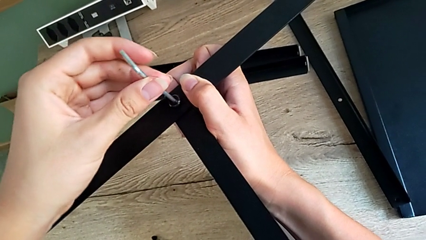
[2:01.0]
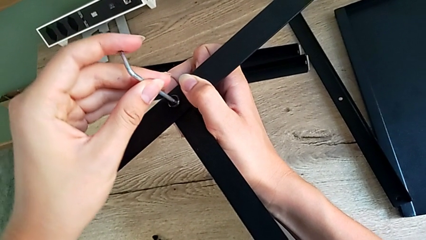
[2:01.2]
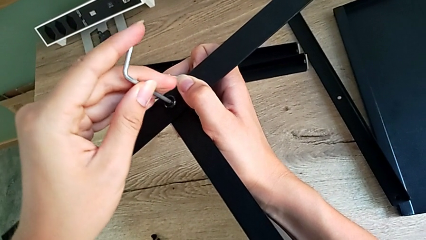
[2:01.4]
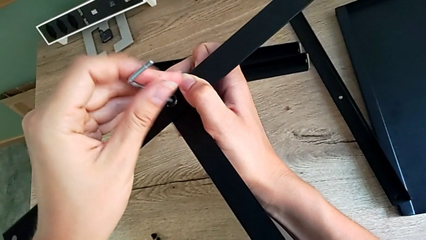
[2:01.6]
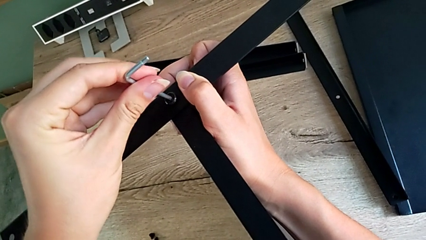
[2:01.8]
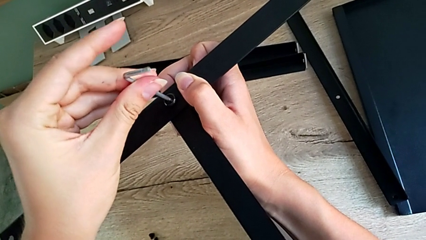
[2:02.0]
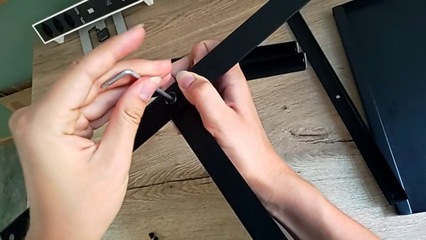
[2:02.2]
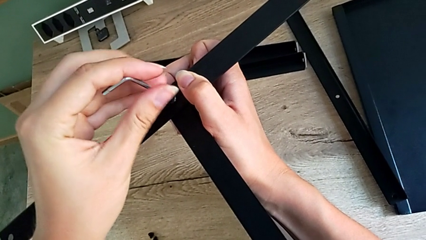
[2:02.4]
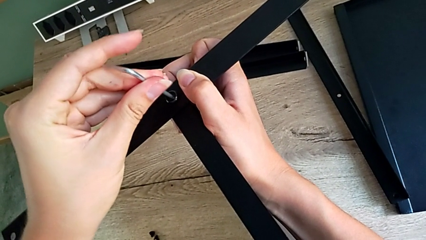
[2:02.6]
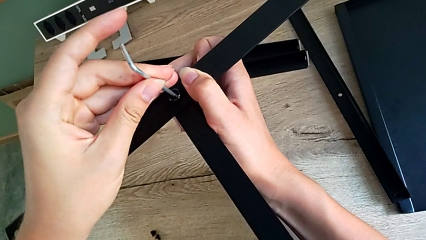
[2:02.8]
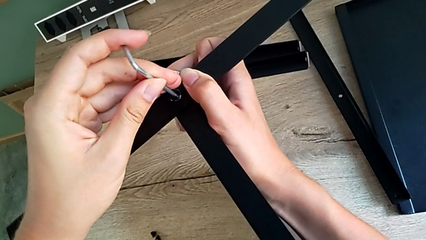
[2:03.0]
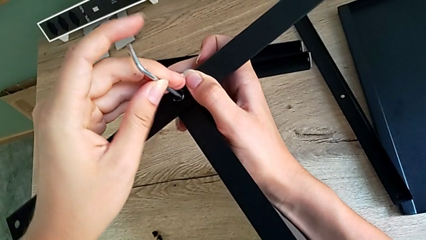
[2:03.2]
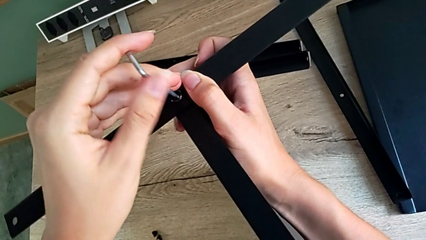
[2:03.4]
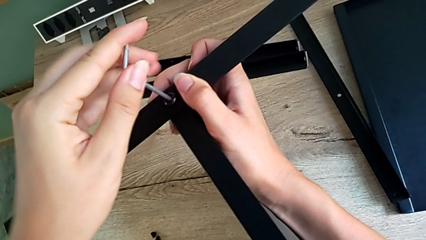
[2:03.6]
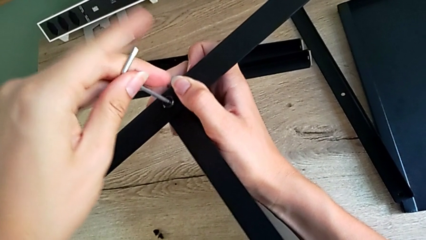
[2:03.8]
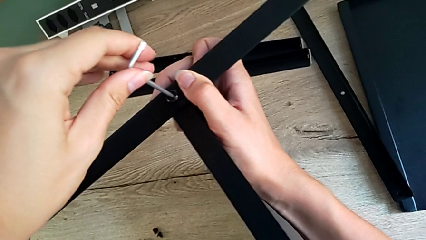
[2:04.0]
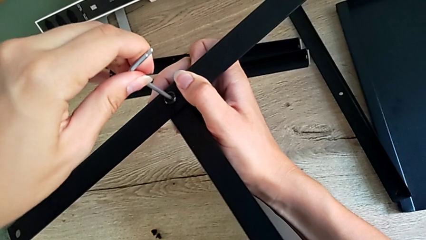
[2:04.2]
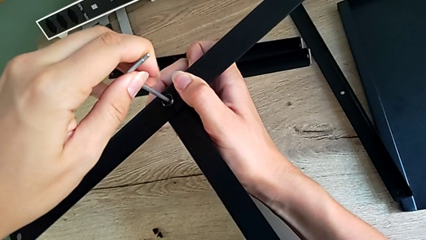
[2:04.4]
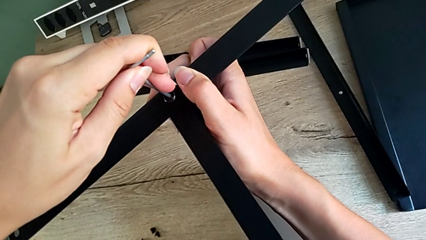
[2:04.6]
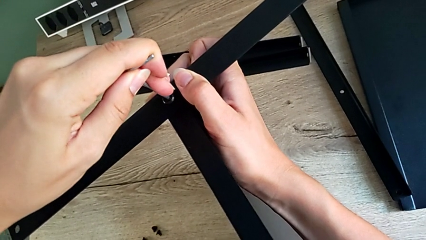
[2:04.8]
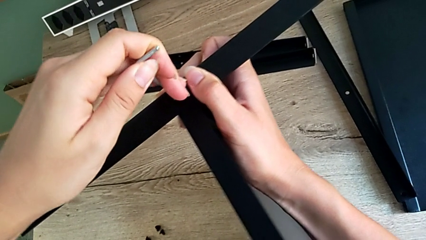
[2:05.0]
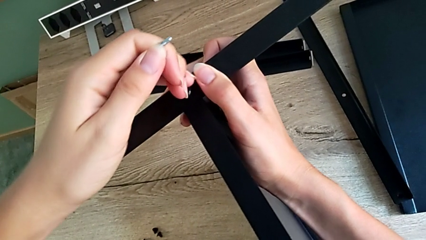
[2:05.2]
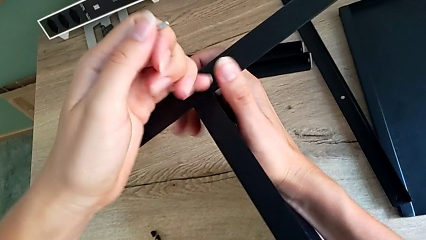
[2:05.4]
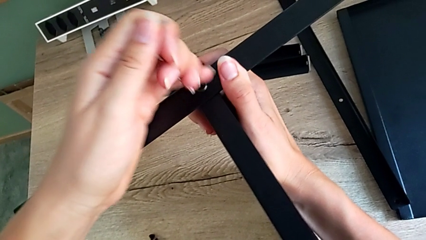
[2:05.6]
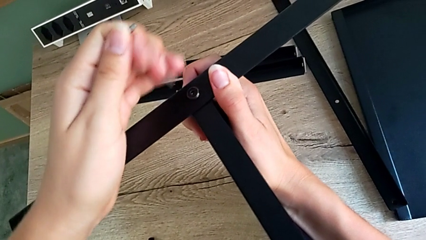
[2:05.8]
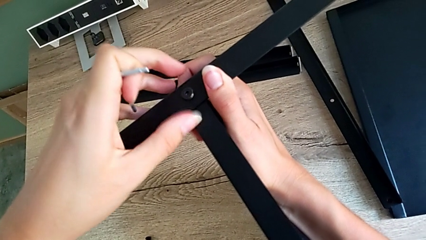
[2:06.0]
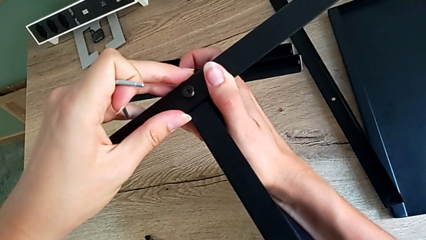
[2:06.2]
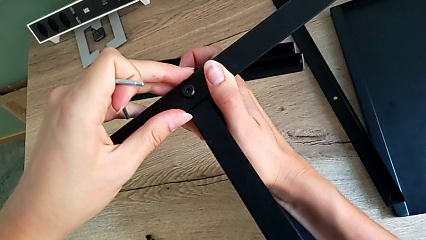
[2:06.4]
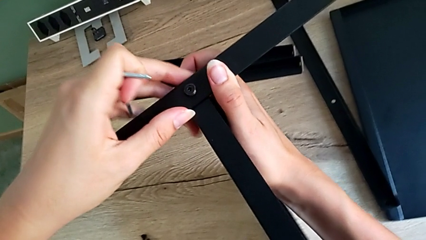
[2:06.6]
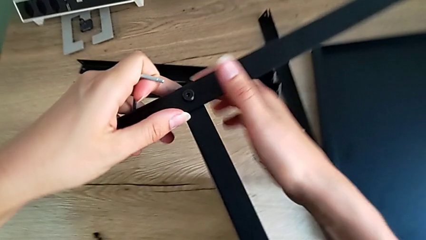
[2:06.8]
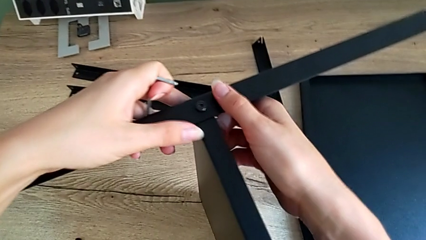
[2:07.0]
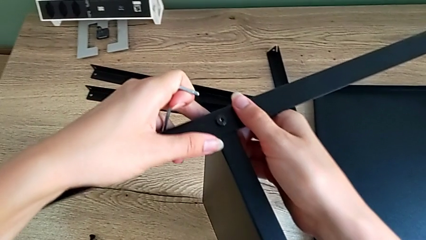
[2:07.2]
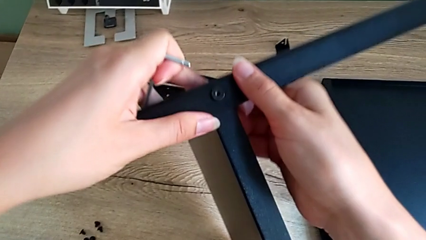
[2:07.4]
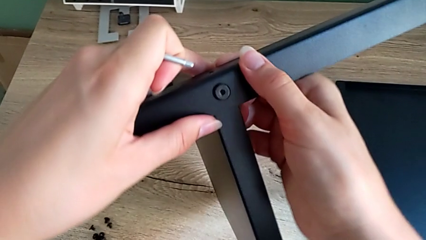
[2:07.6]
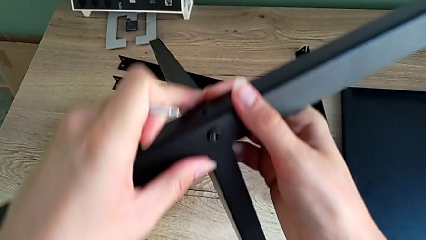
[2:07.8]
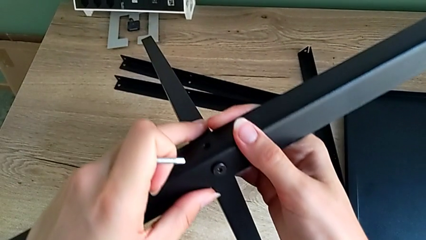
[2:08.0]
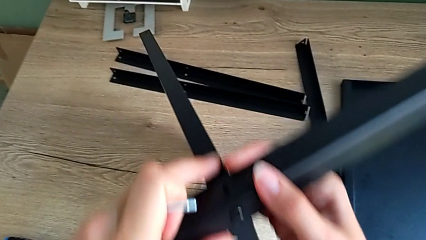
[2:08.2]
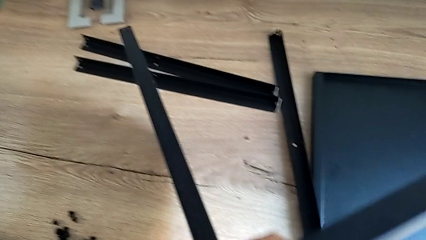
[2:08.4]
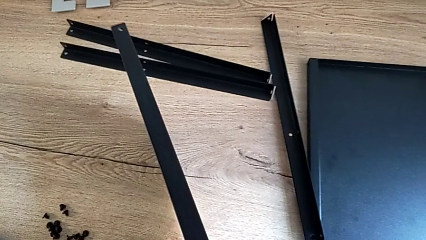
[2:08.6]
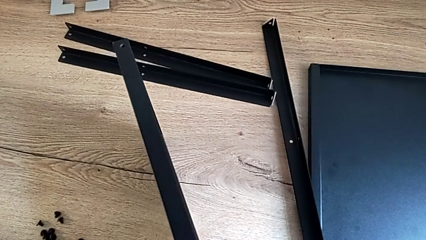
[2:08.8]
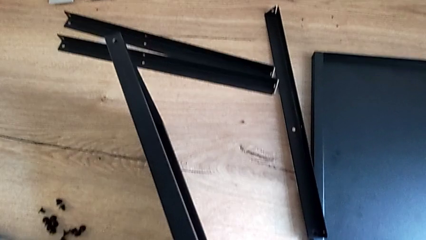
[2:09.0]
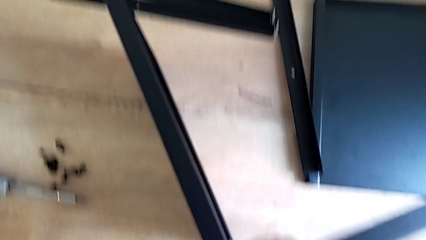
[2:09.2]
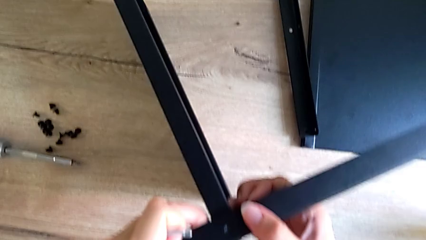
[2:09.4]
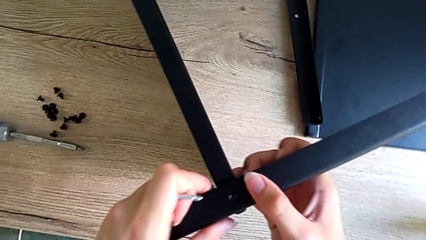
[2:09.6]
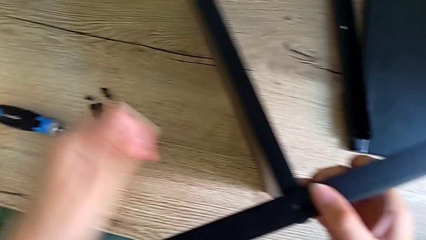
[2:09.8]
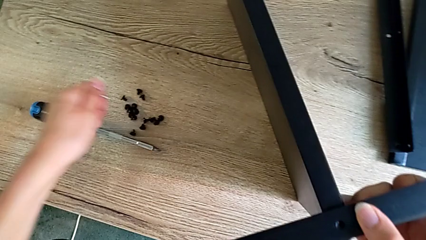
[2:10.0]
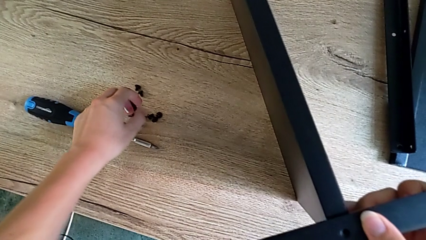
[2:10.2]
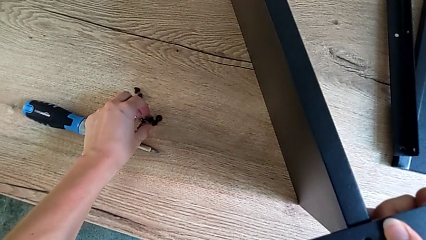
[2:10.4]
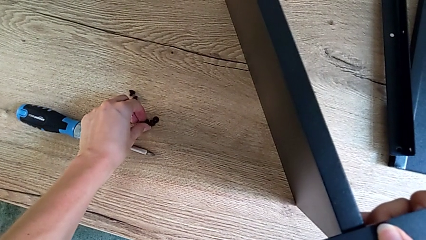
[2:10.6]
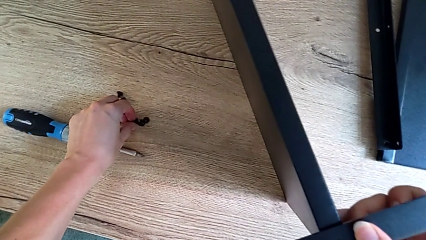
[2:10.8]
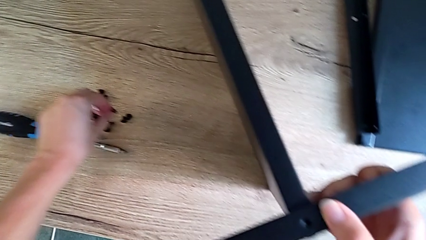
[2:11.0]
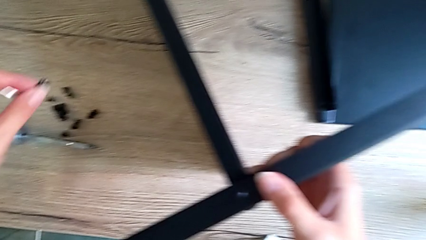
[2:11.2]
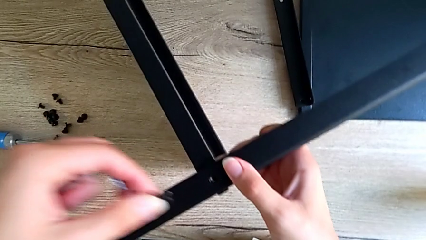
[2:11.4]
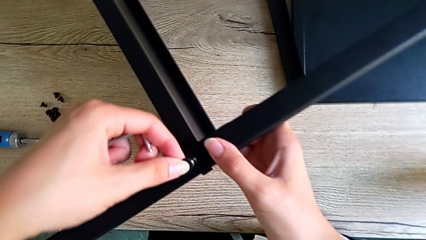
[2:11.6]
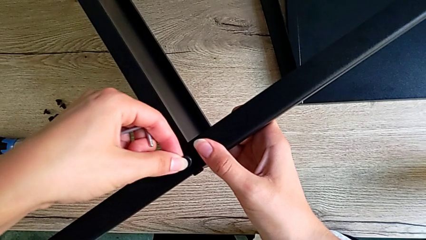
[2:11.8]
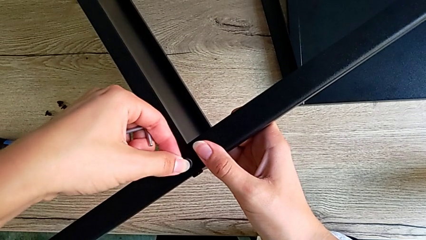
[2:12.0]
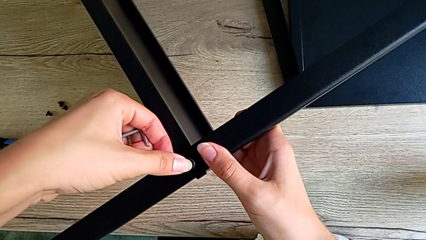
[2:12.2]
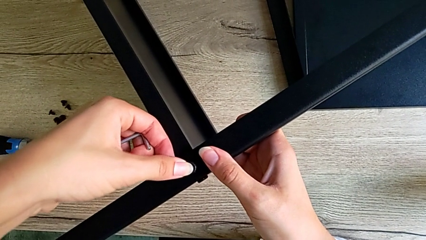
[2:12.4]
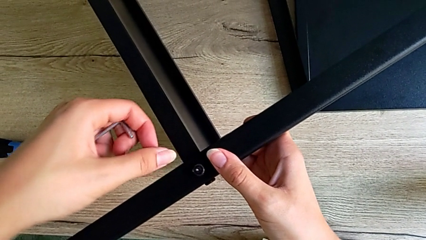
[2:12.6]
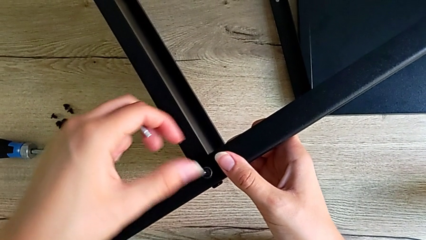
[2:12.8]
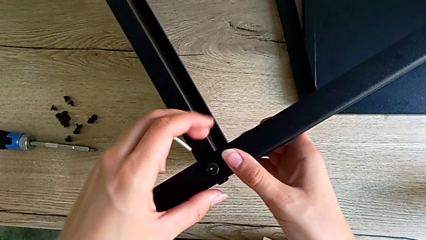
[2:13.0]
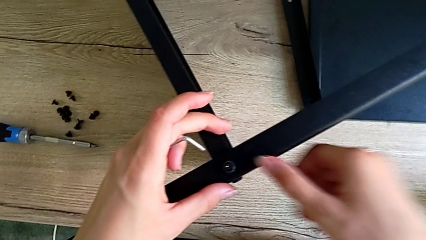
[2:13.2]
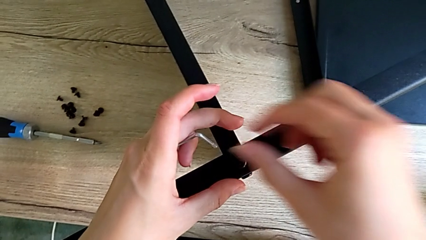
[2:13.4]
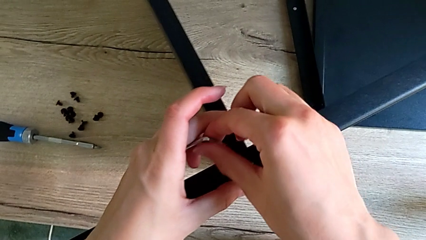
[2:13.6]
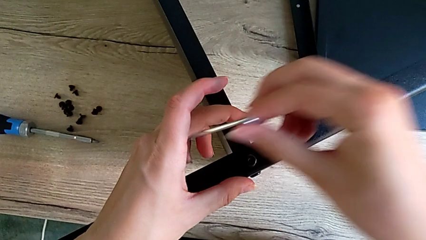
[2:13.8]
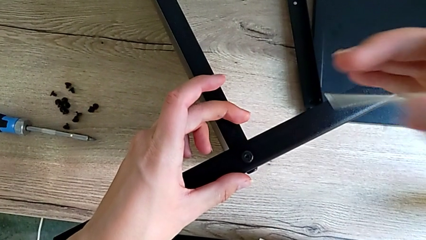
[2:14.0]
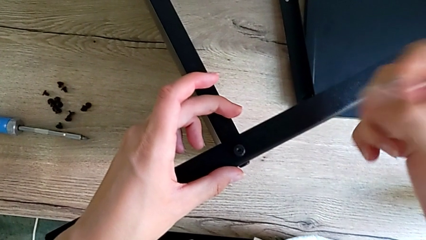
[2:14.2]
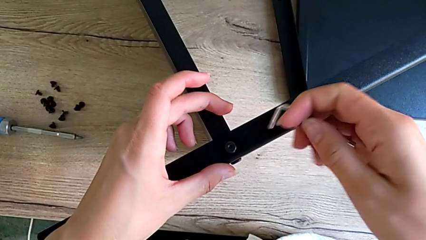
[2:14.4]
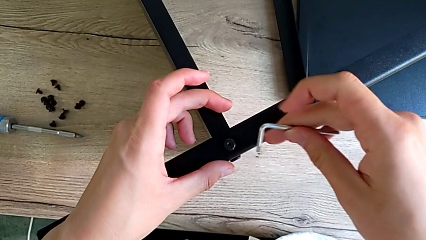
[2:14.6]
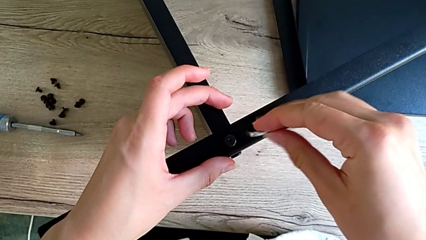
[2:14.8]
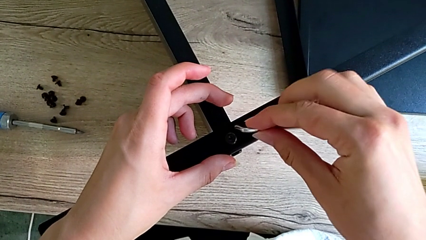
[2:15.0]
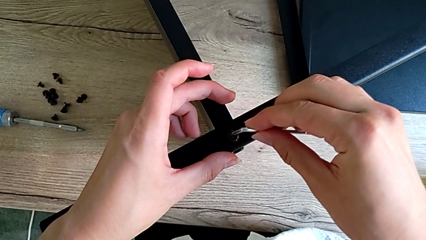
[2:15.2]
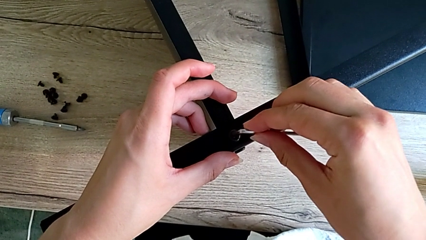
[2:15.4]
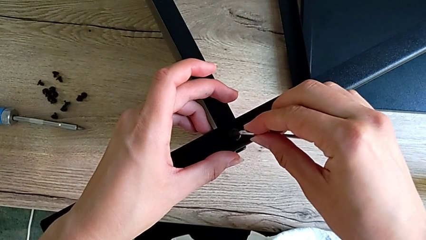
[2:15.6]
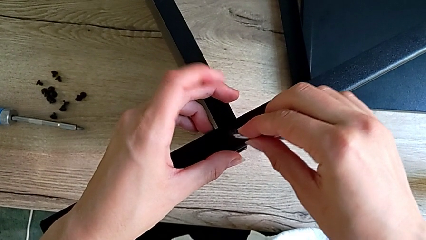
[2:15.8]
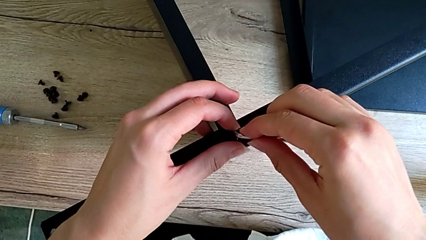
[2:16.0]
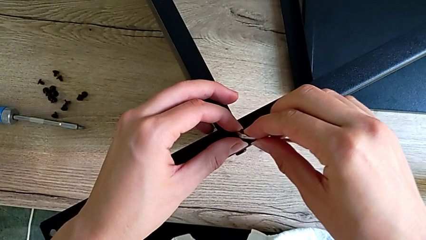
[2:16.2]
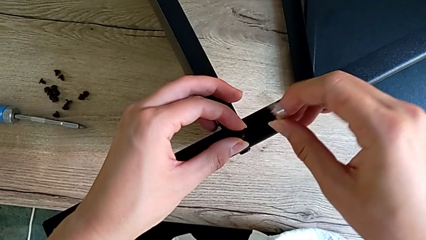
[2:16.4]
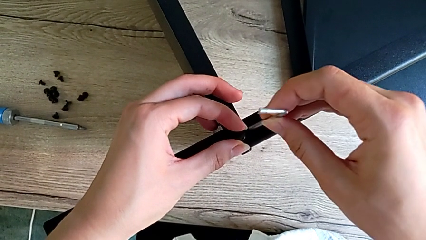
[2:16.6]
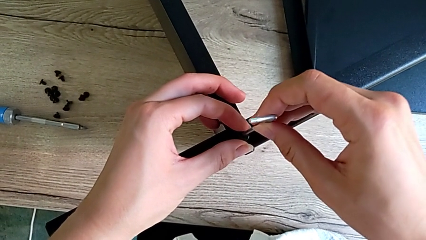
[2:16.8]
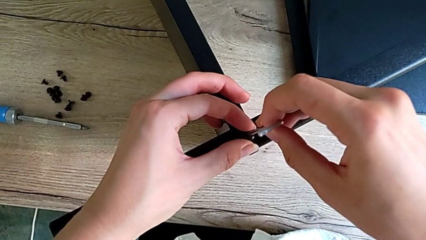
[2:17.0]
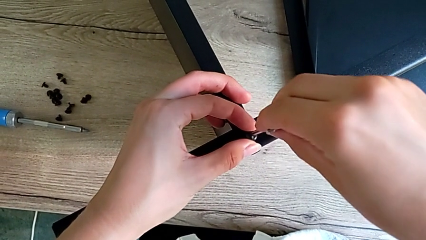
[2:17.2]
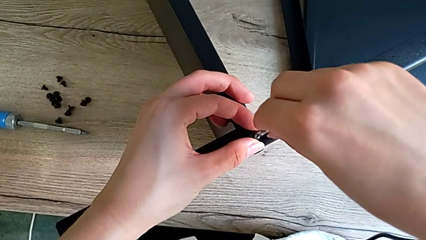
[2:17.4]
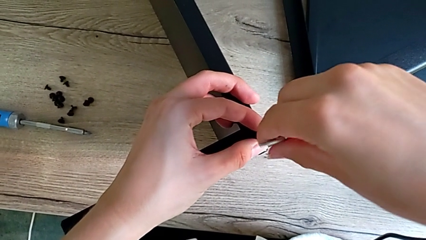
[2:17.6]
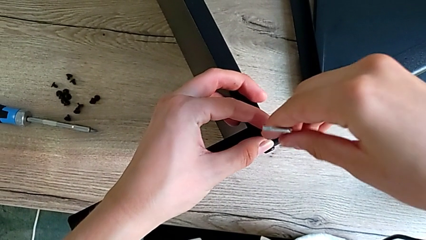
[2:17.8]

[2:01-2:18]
The camera wearer is assembling the first leg onto the shelf. They keep screwing the first hex socket head, withdraw the little Allen wrench, grab the small hex socket head, assemble the little hex socket head and begin to screw the second hex socket head.
